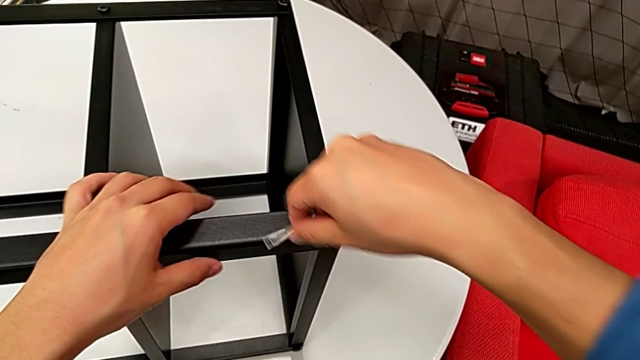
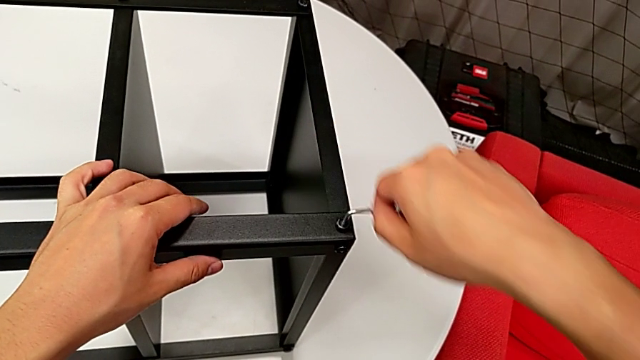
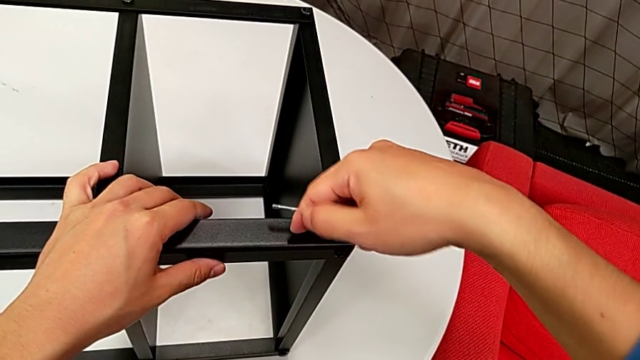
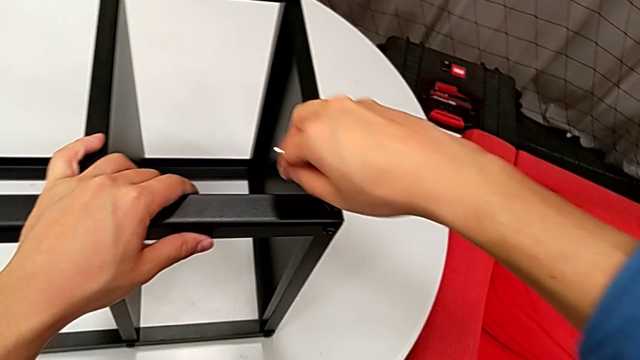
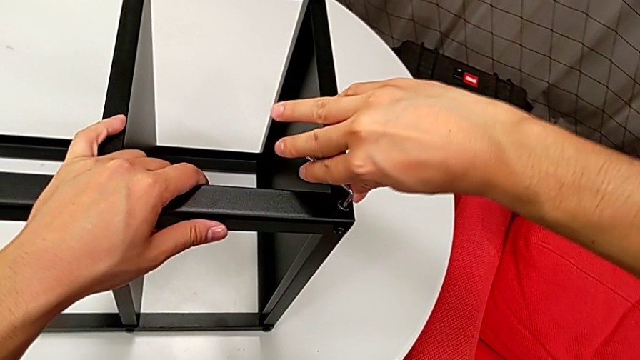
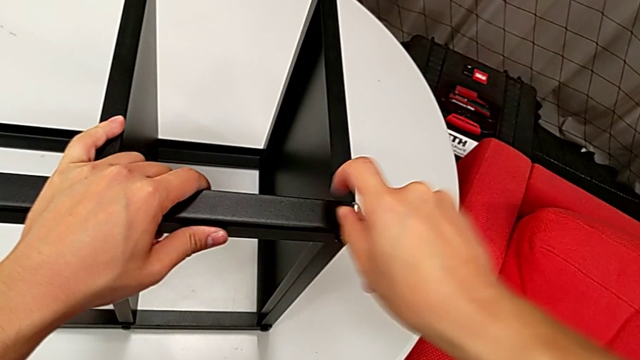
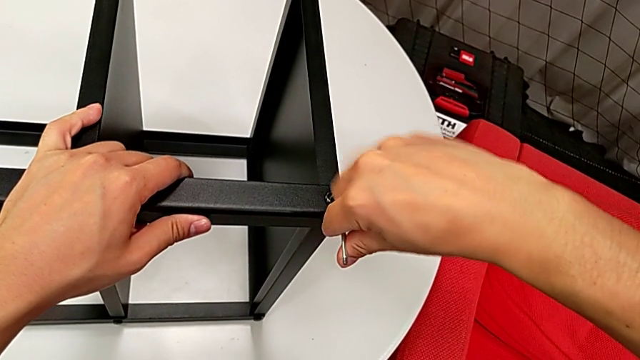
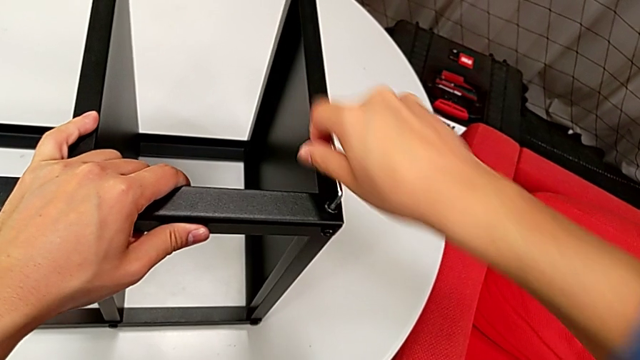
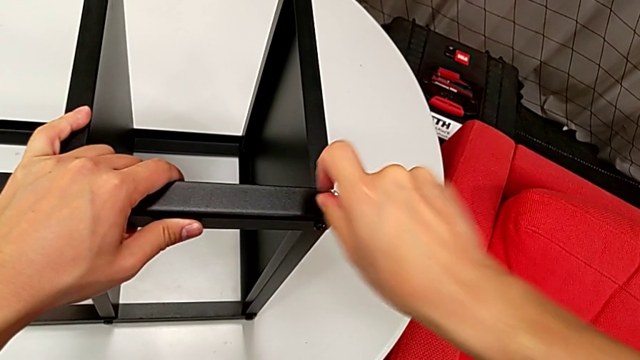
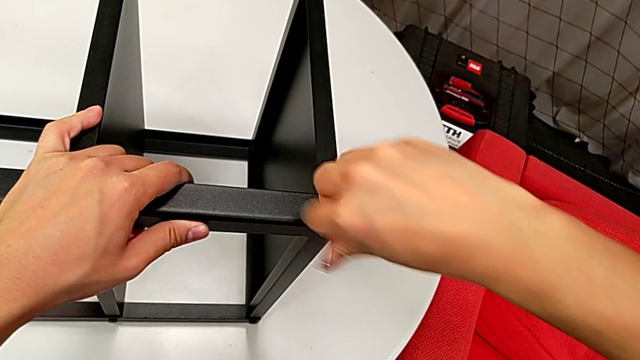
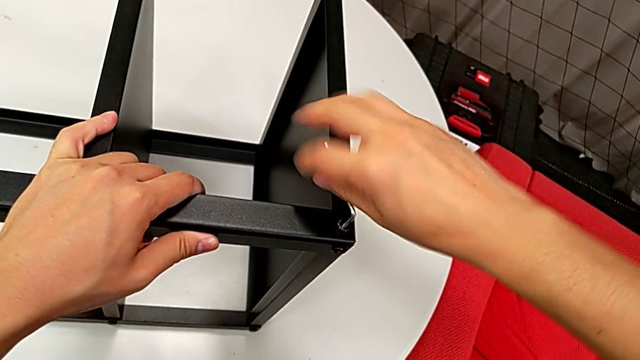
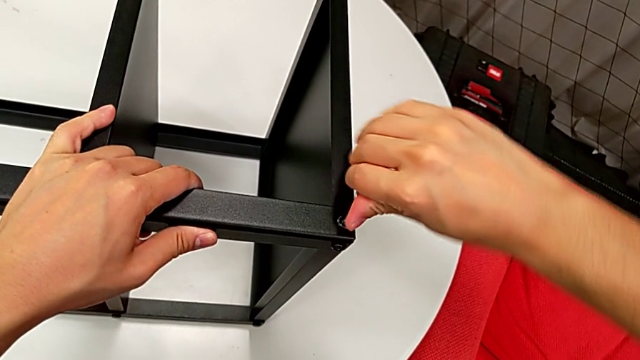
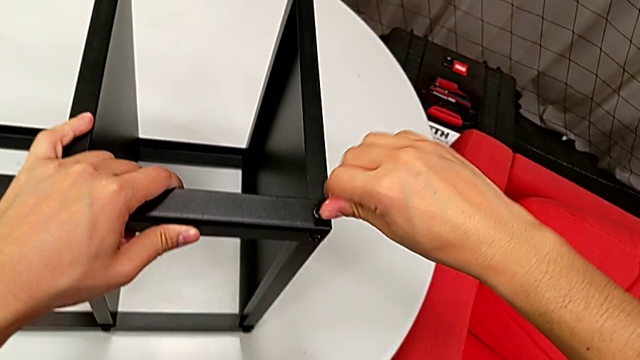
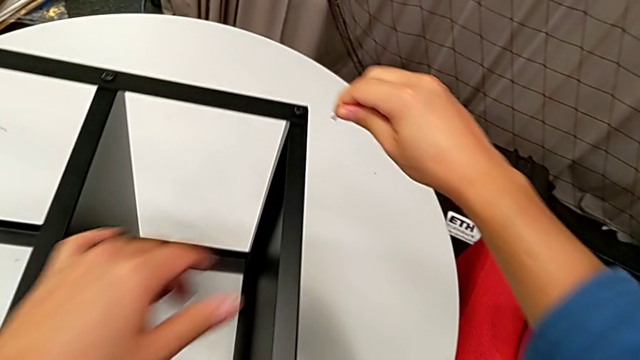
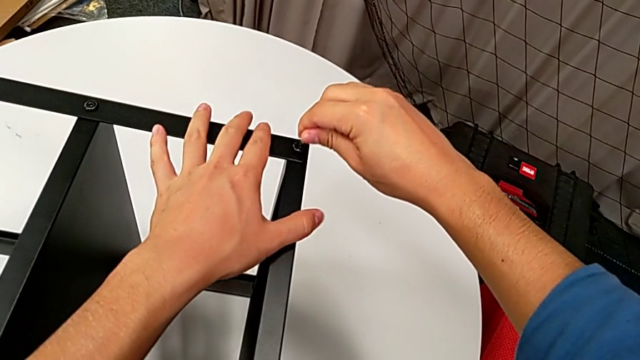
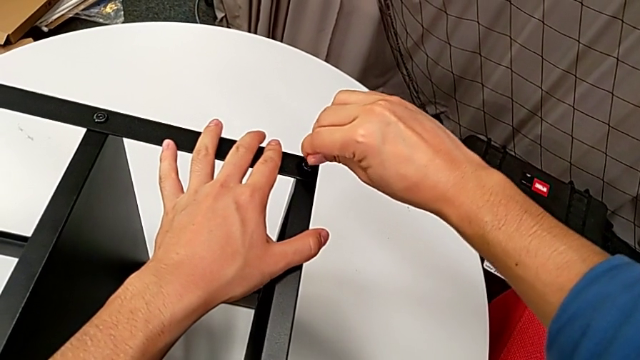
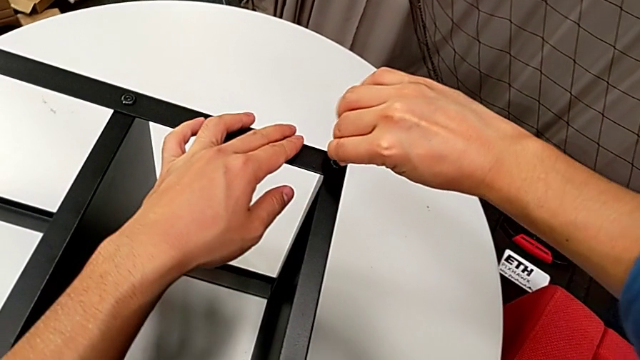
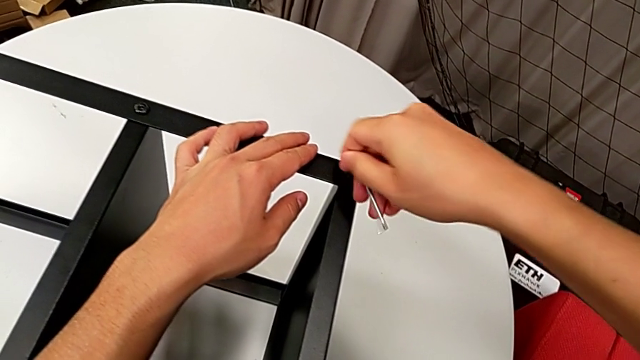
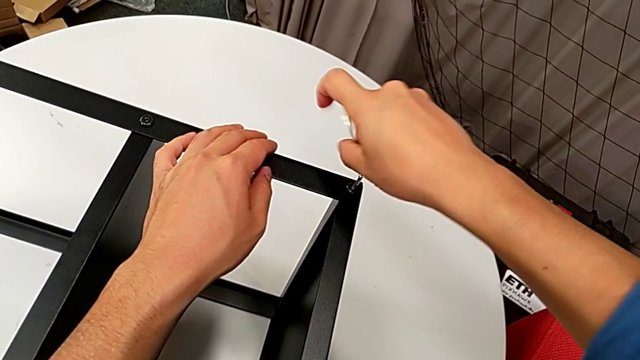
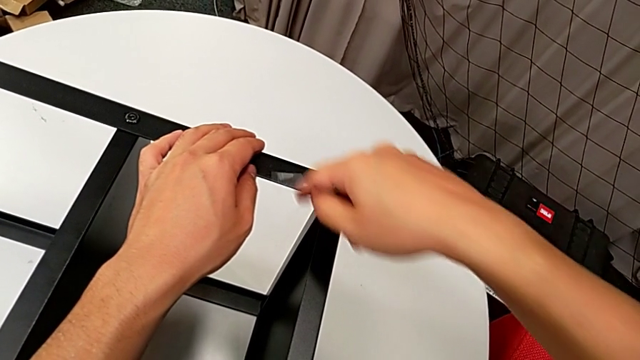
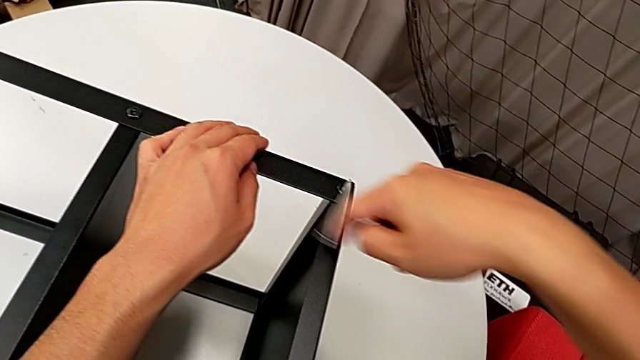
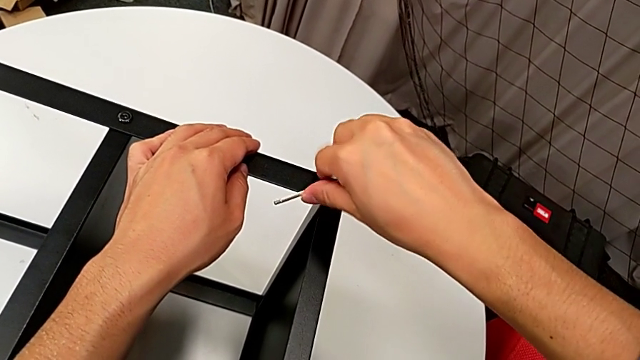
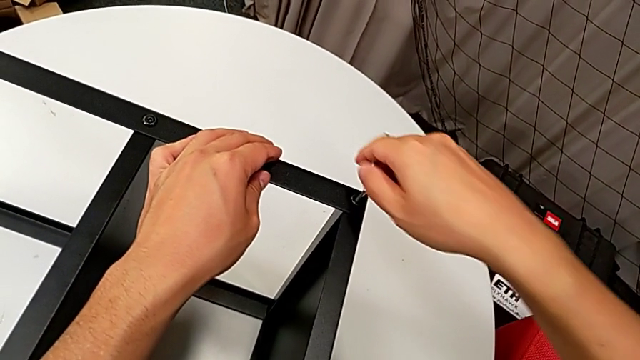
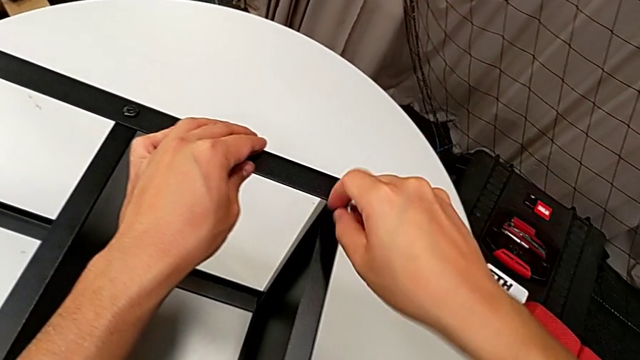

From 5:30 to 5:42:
The camera wearer is assembling the top tray of the nightstand. They rotate the Allen wrench twice, withdraw it, insert it and rotate it twice.

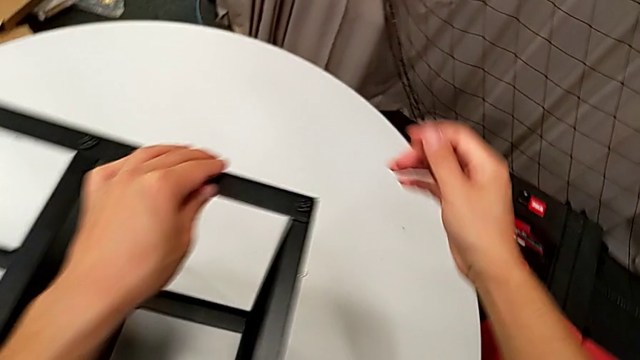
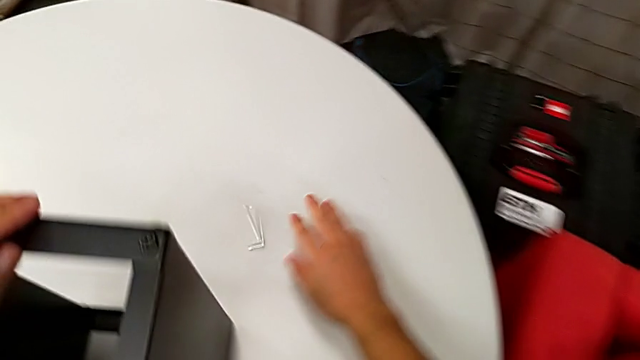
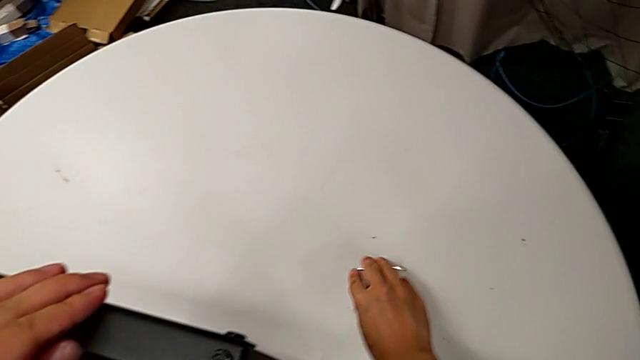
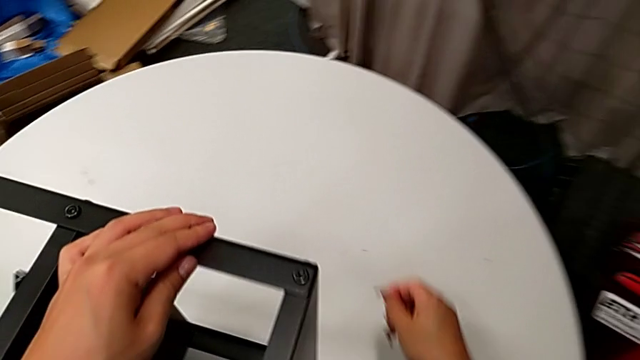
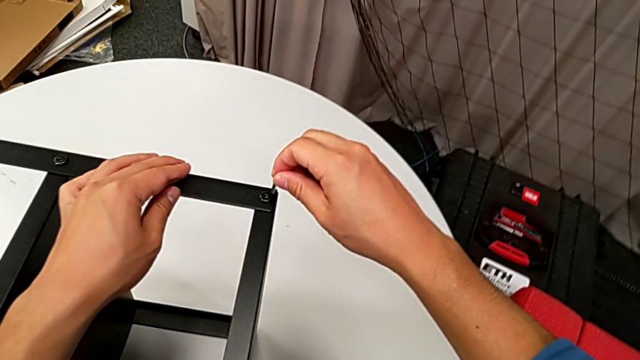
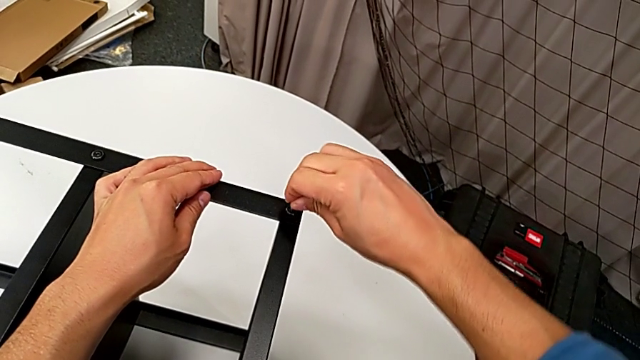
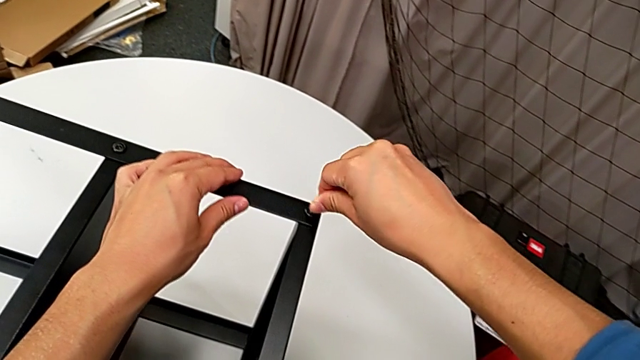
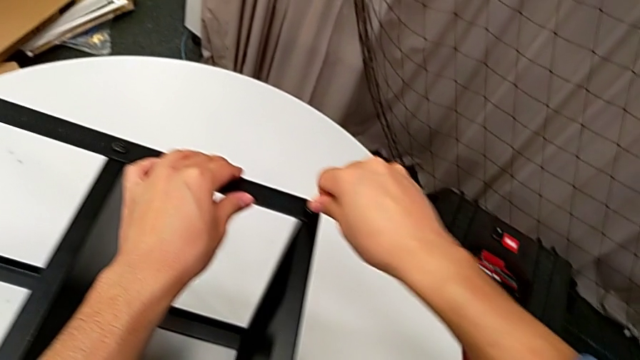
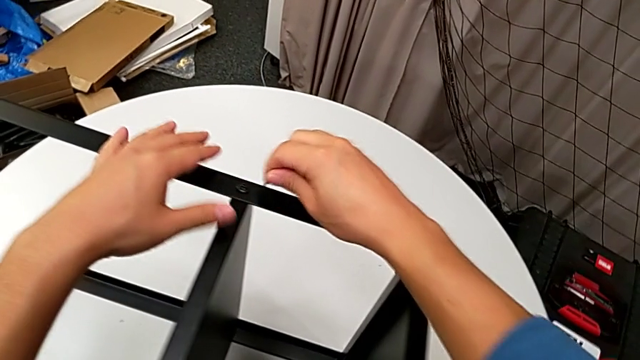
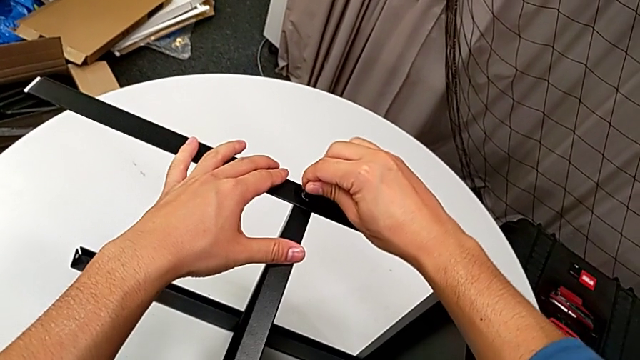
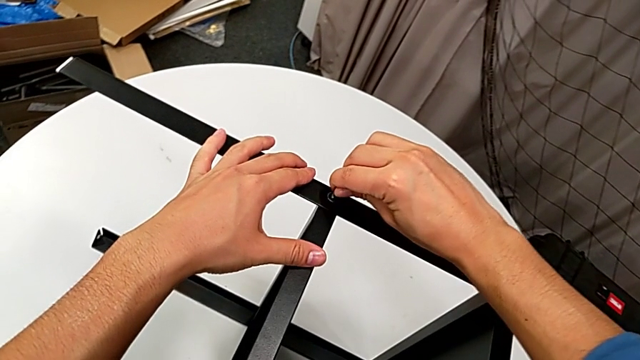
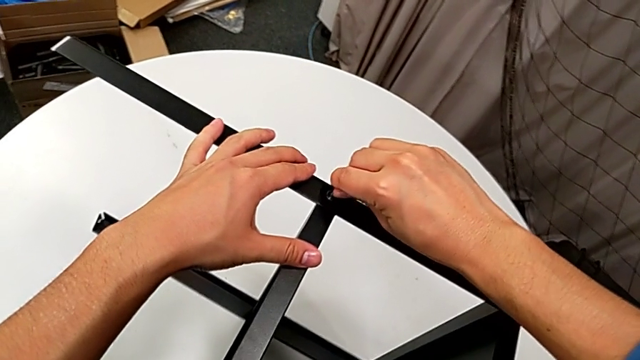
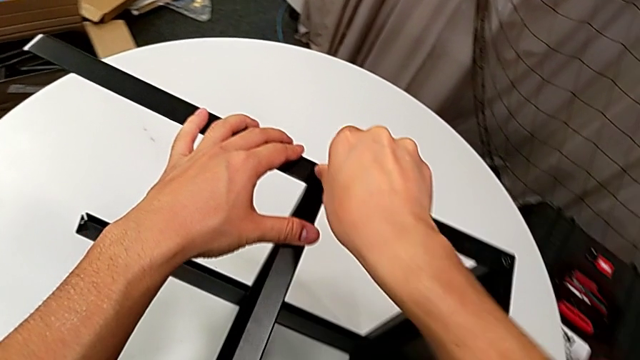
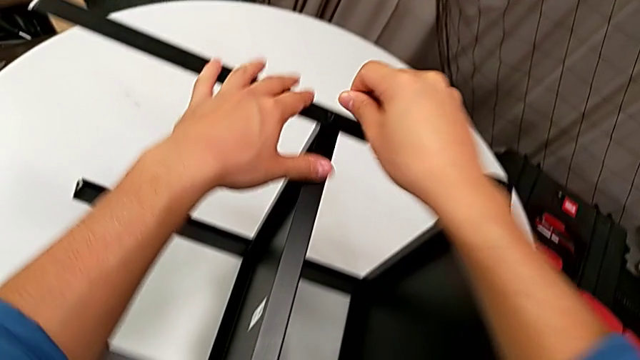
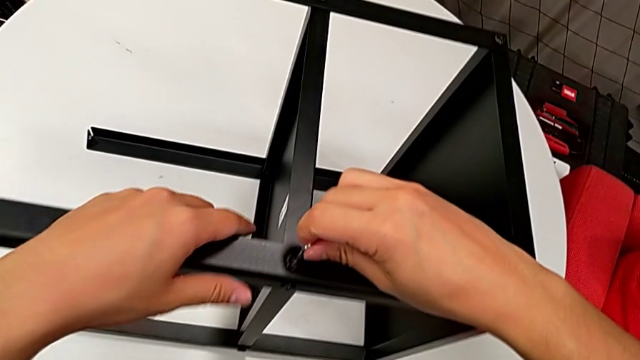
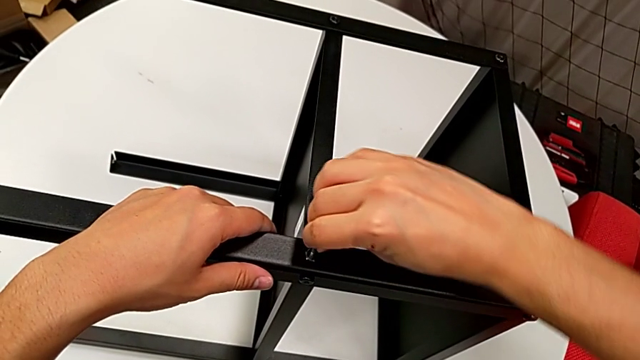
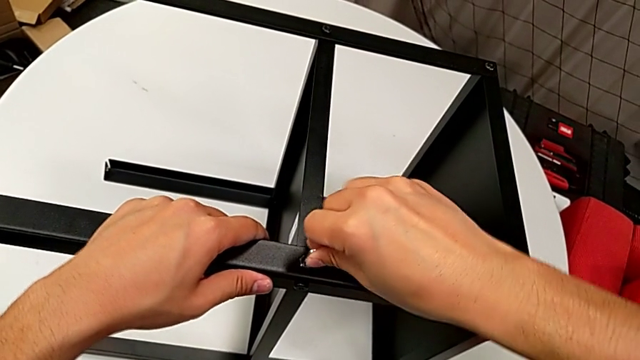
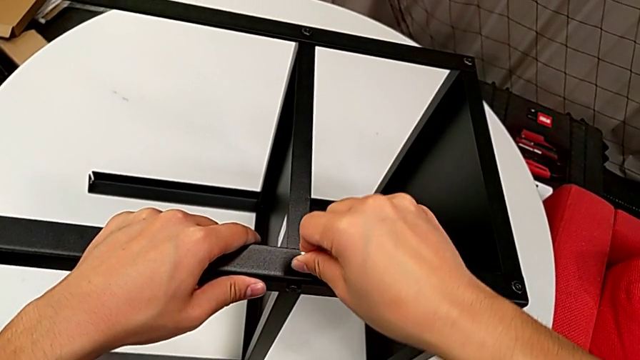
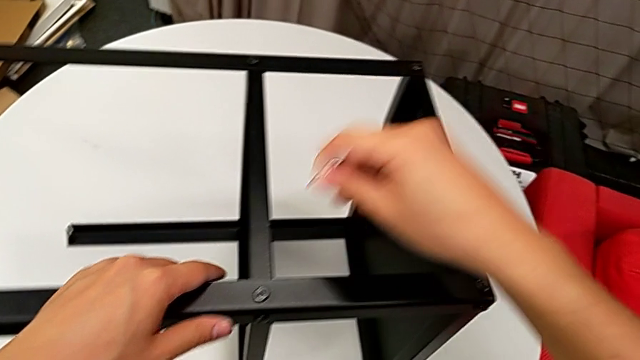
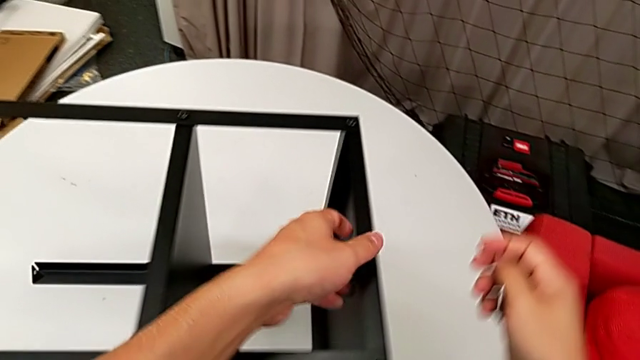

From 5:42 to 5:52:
The camera wearer is assembling the top tray of the nightstand. They wrongly drop the Allen wrench, grab it, rotate it, withdraw it, insert it, rotate it, withdraw it, insert it, wrongly rotate it and withdraw it.
